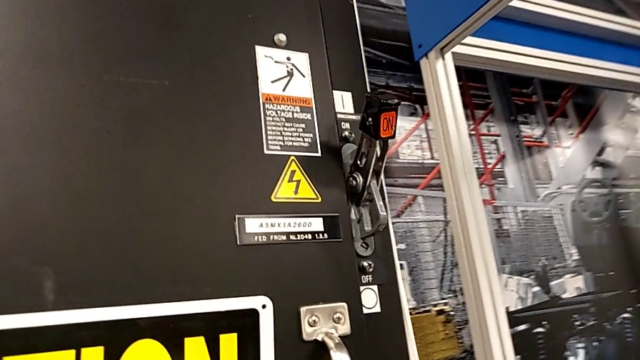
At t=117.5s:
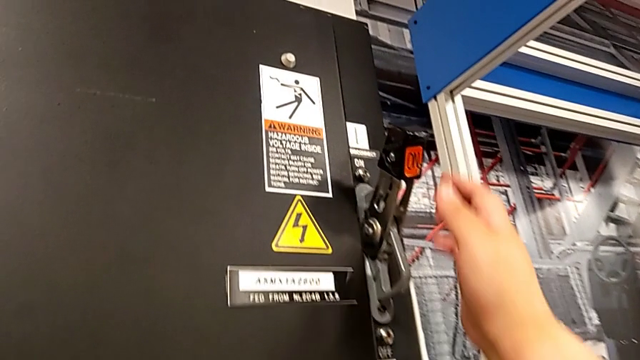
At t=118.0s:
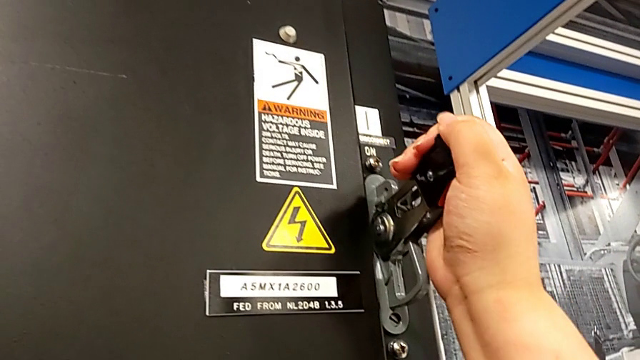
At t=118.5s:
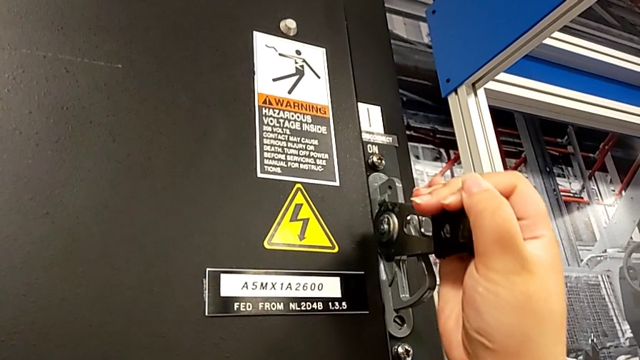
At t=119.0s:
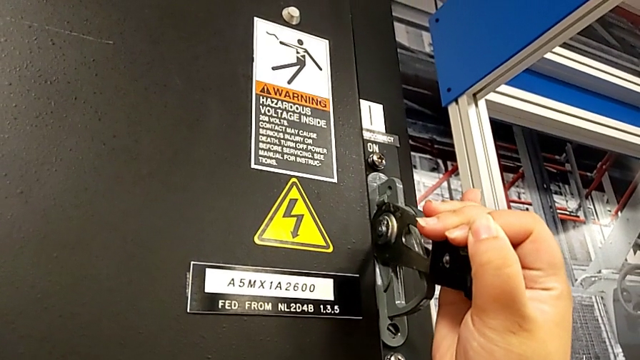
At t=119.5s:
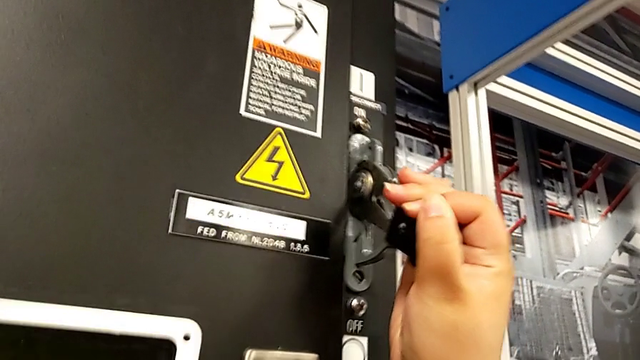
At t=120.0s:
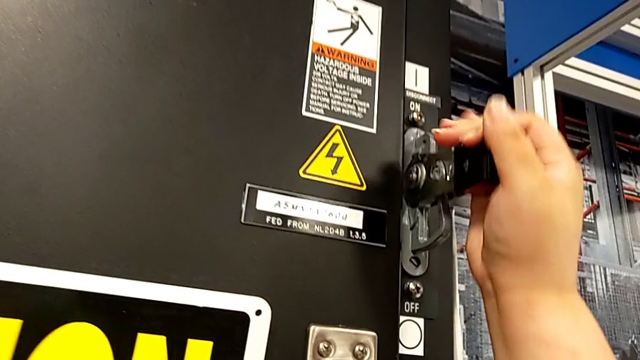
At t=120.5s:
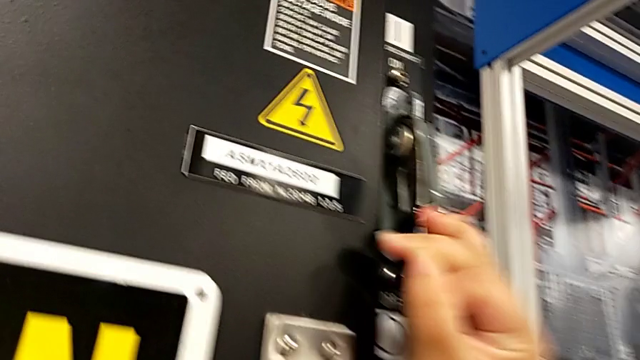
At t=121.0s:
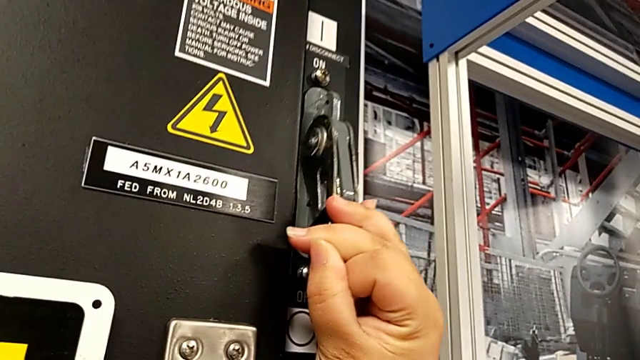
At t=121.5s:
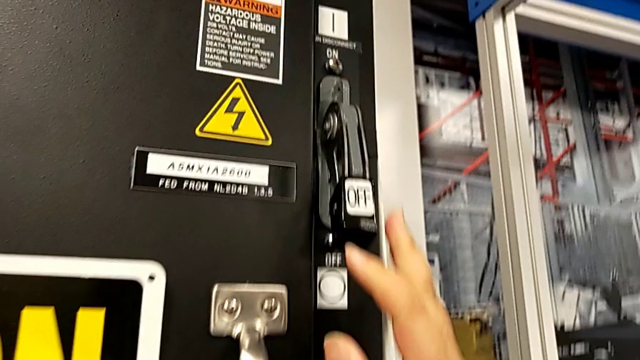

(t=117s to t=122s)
The camera wearer turns off the circuit breaker. They push the lever.

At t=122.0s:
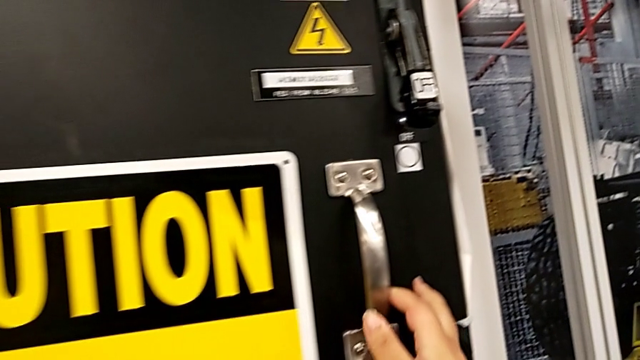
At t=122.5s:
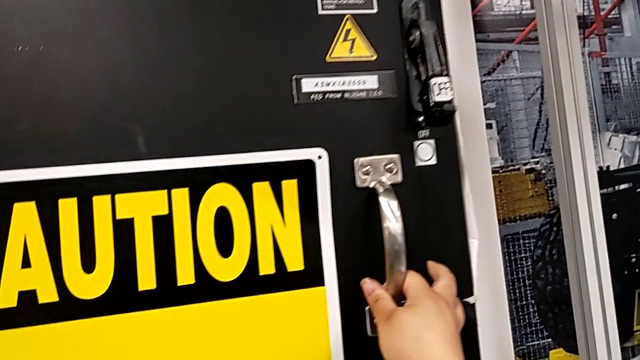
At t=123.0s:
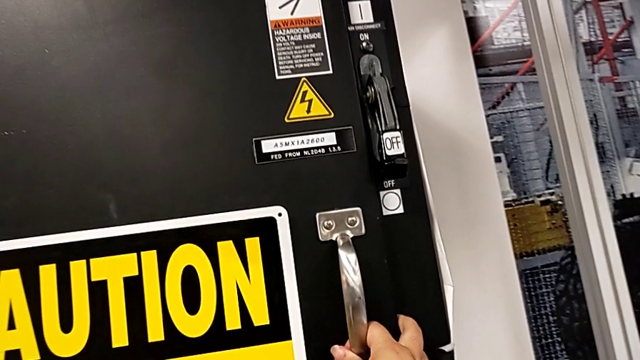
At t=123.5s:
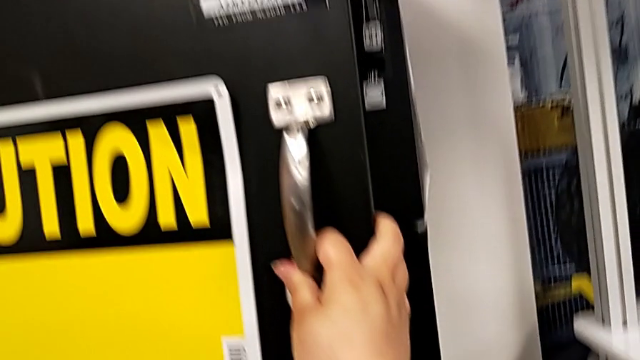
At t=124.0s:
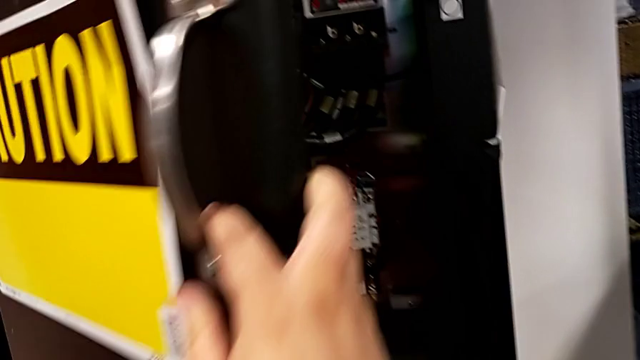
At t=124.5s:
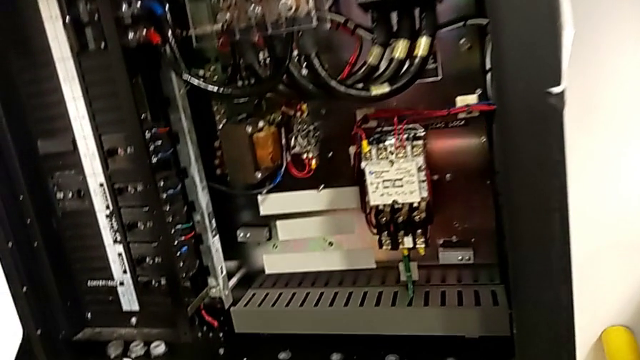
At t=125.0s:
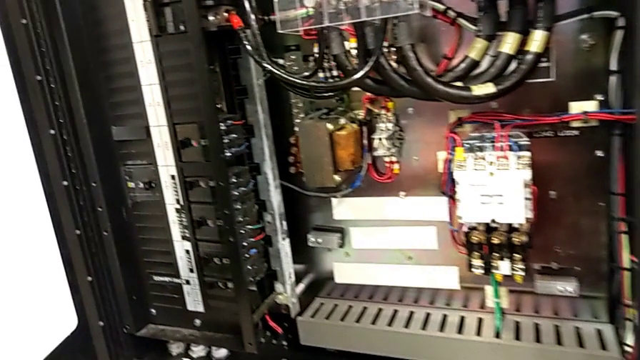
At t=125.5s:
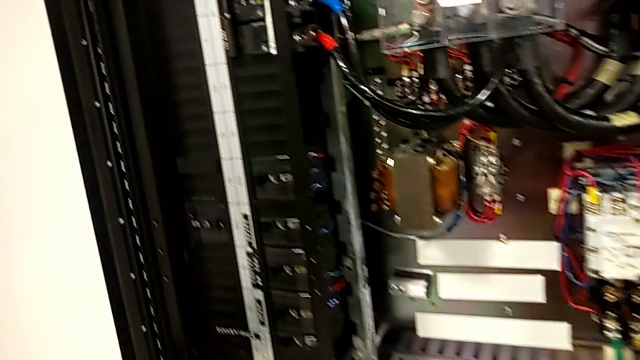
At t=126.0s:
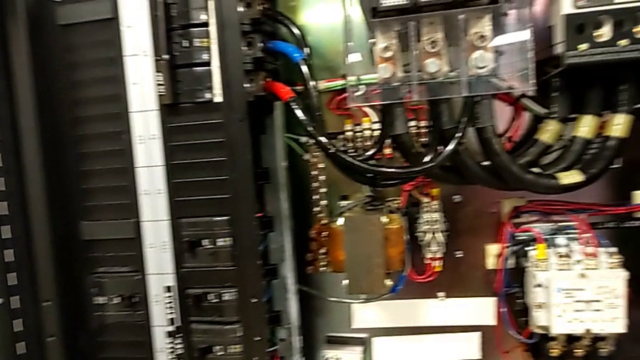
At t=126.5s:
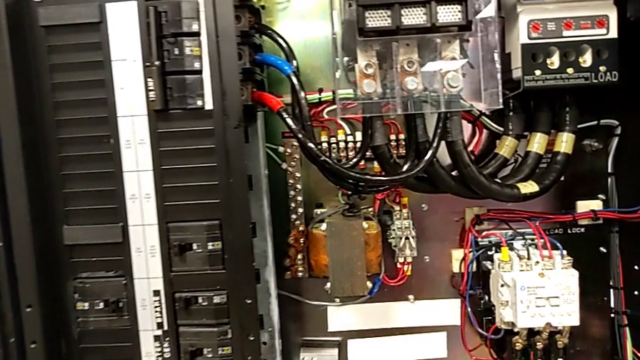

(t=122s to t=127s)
The camera wearer opens the front panel door. They grab the handle and open the front panel door.

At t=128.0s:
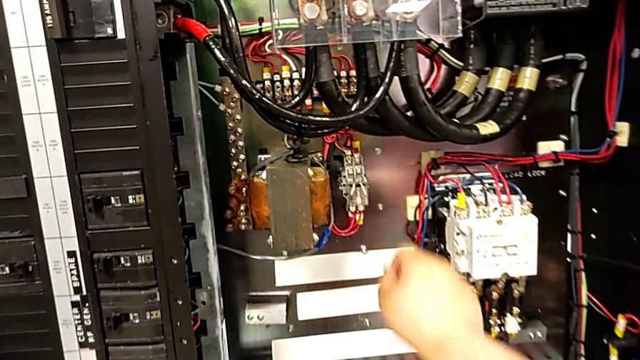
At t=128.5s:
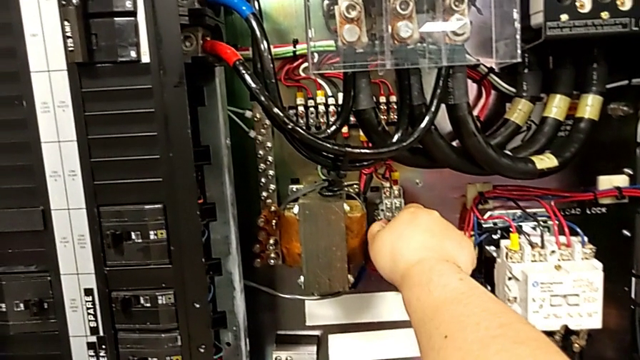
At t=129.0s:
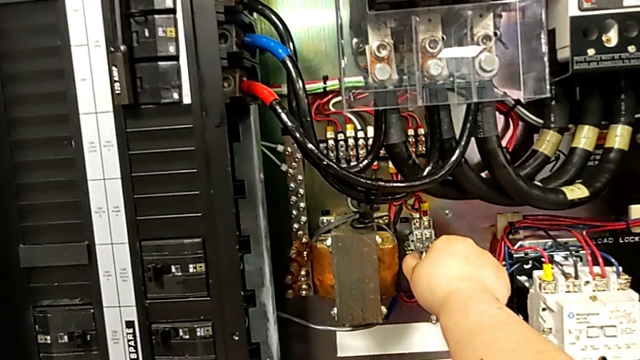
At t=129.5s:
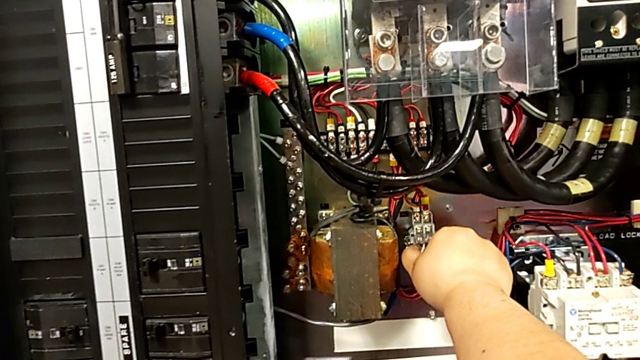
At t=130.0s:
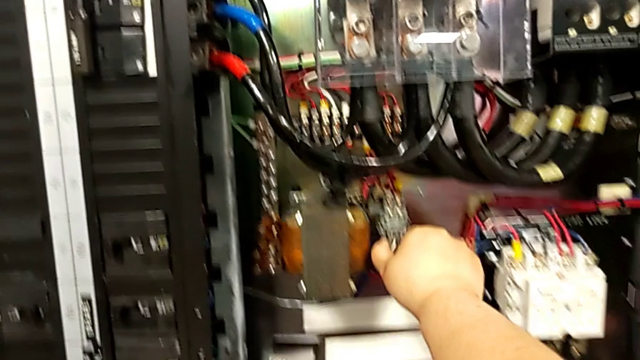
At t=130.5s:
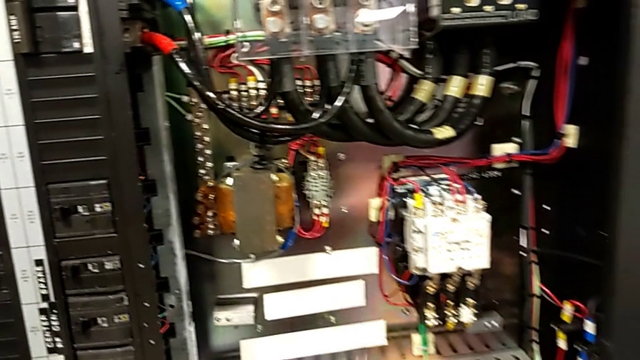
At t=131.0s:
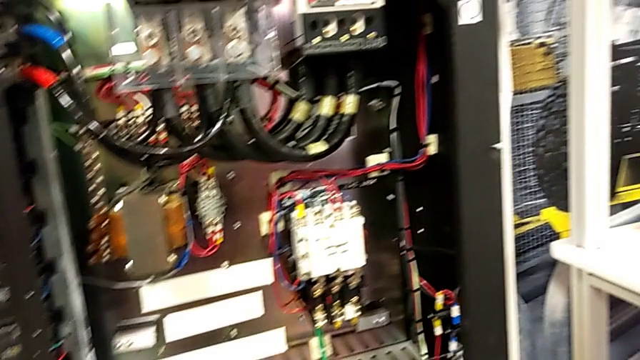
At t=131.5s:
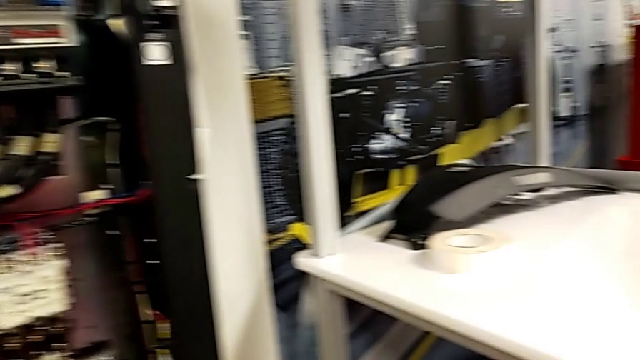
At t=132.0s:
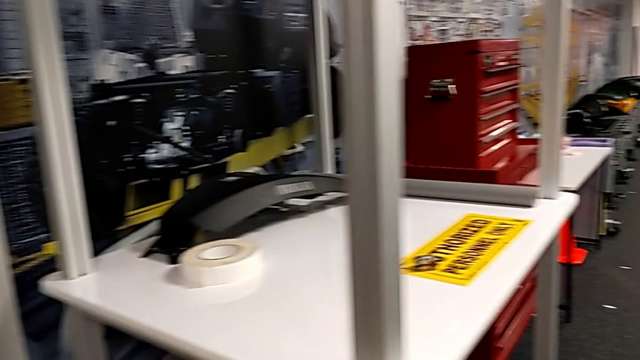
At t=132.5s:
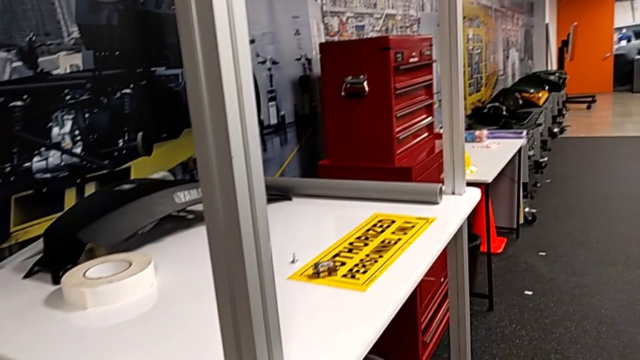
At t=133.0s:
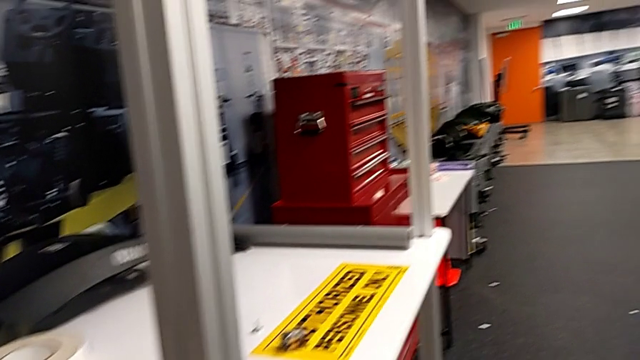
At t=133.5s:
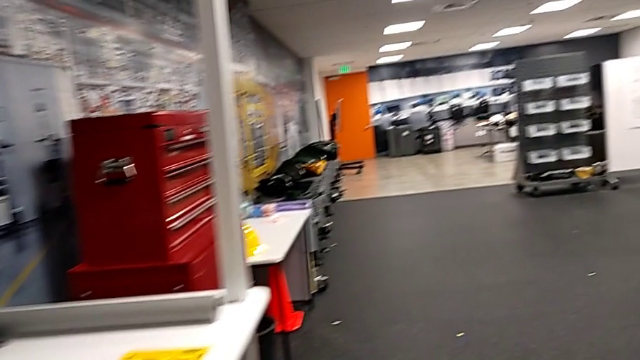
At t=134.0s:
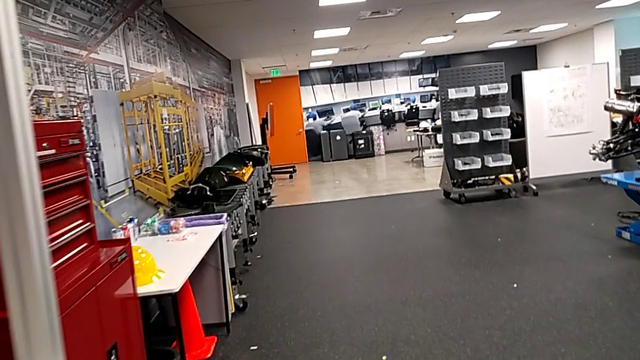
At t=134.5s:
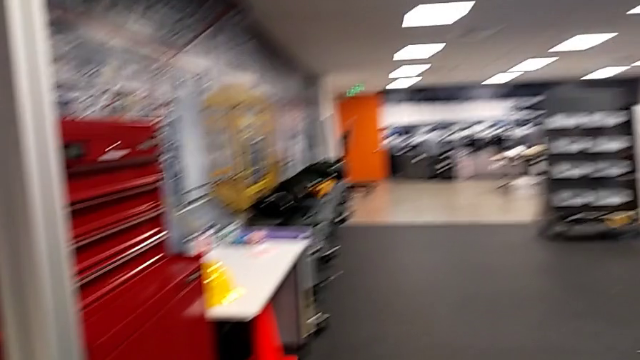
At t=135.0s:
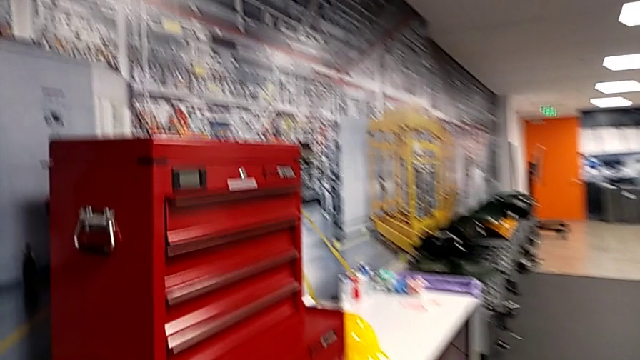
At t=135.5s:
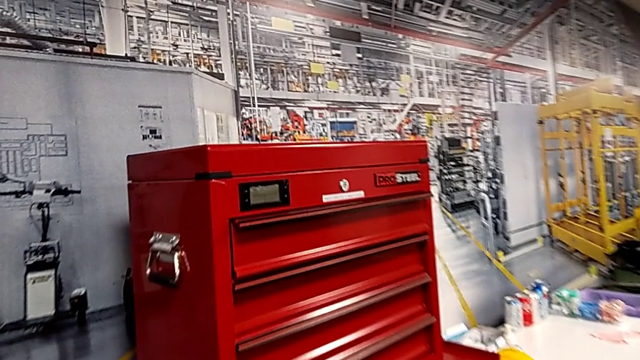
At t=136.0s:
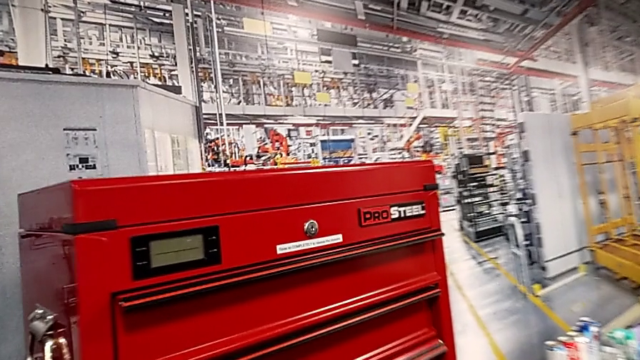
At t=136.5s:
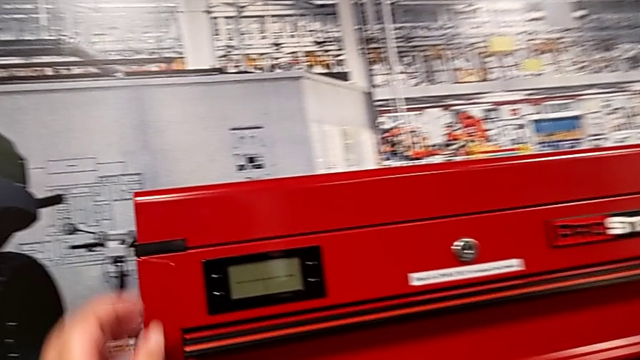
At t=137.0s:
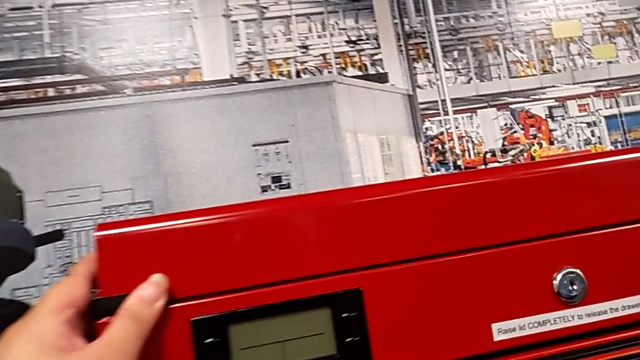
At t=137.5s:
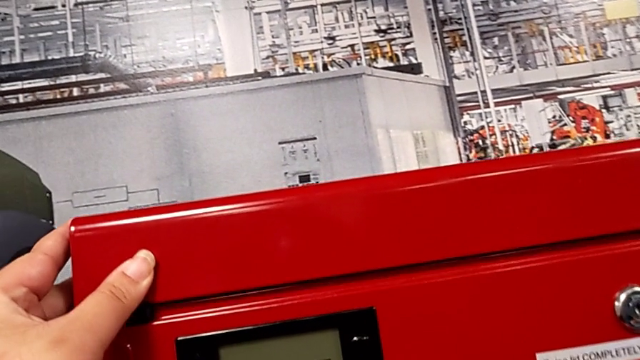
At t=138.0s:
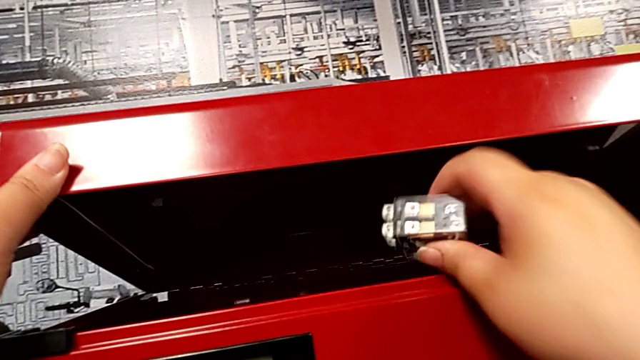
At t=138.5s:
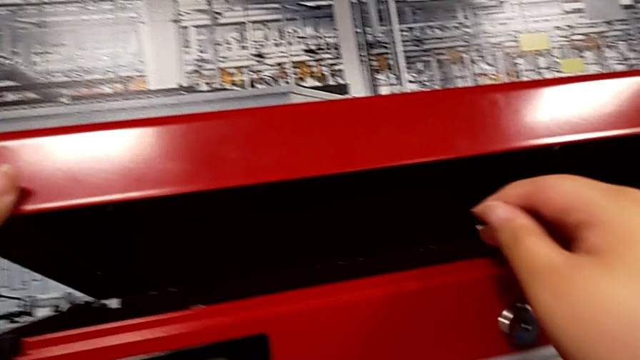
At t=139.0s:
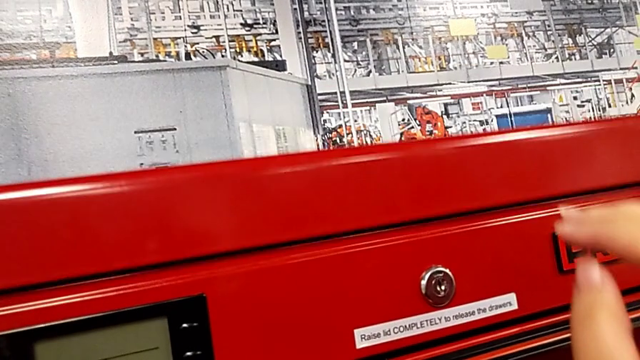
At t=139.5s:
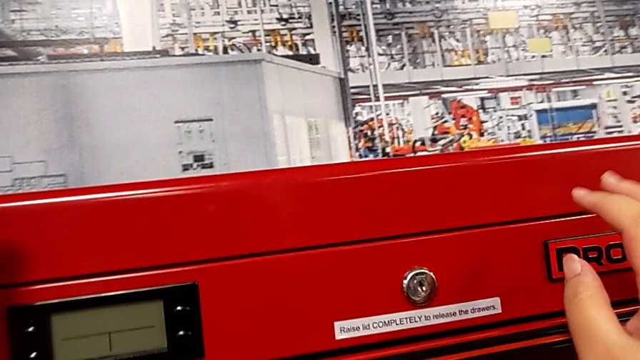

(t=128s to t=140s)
The camera wearer removes the circuit breaker. They withdraw the circuit breaker, open the toolbox with the left hand, place the circuit breaker with the right hand and close the toolbox with the left hand.
